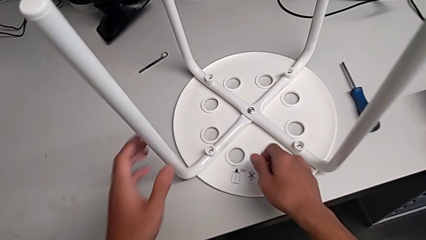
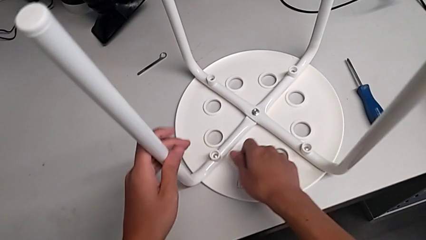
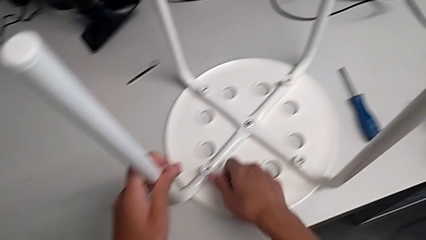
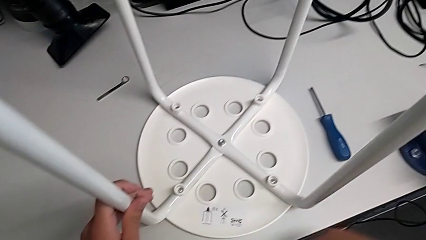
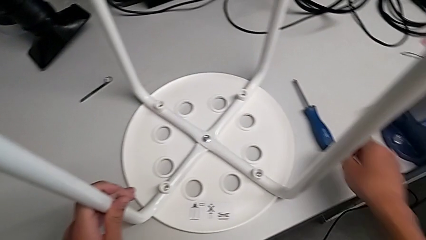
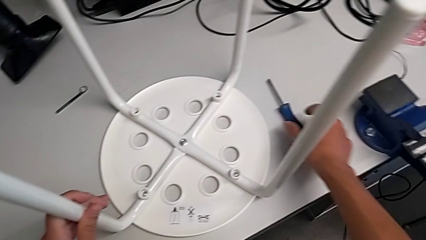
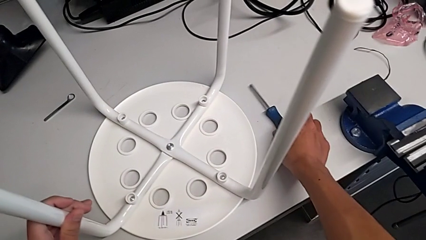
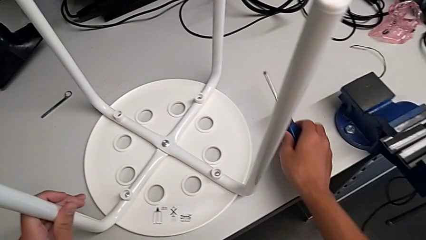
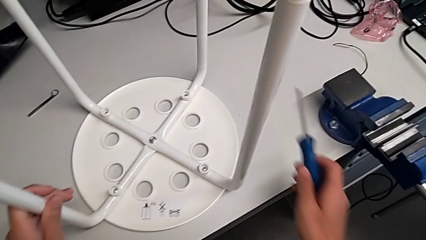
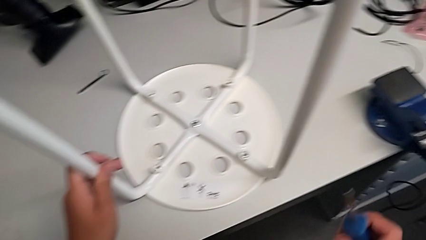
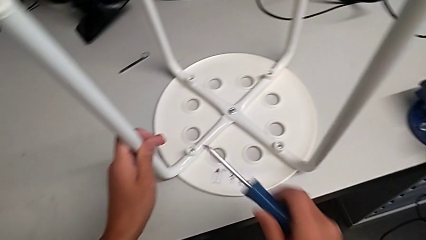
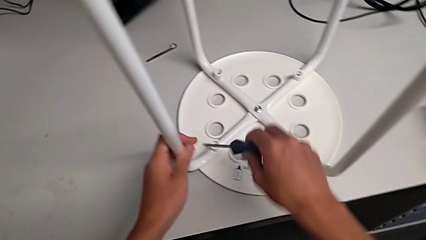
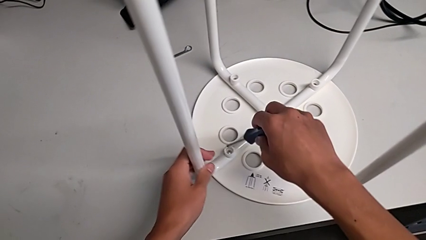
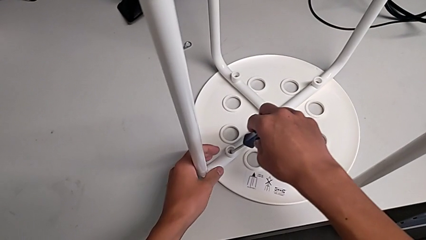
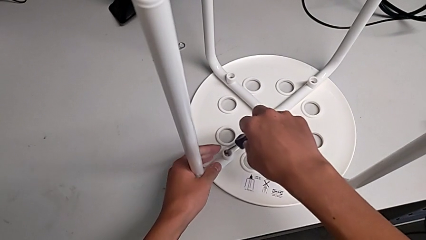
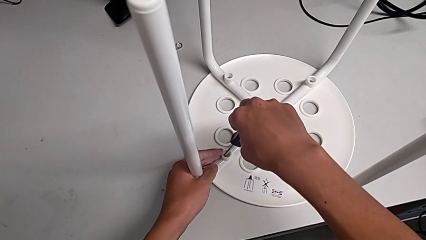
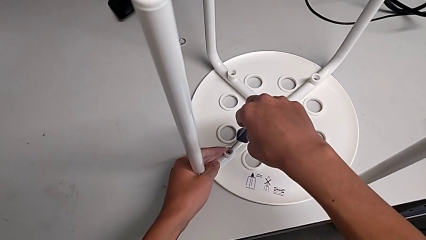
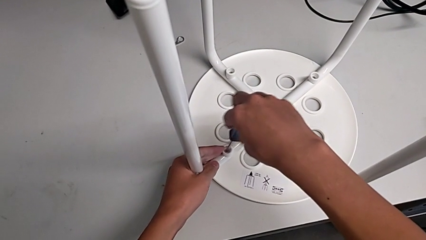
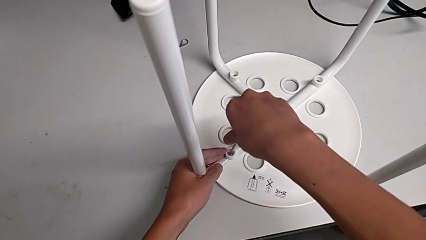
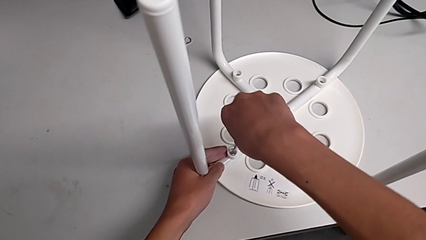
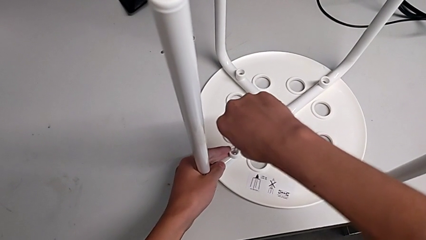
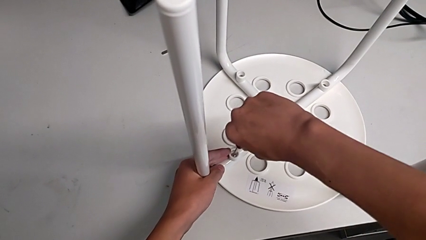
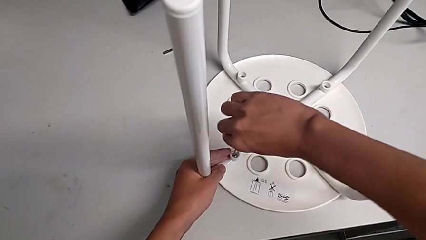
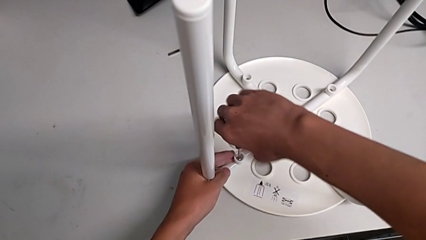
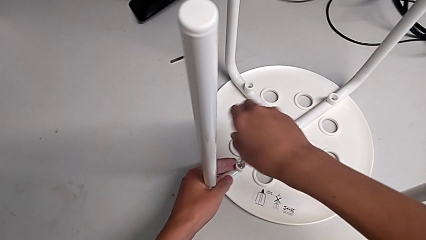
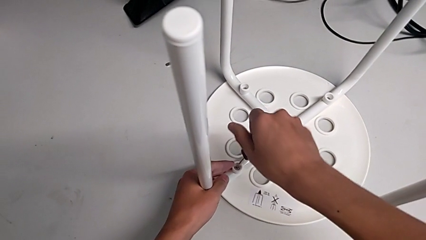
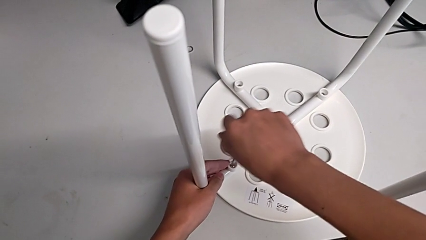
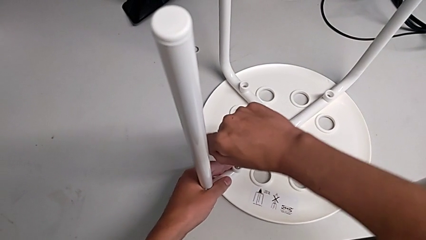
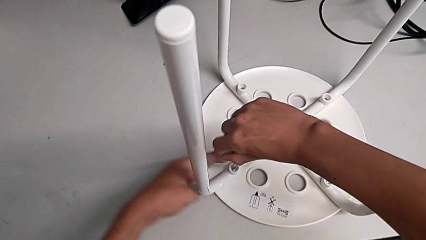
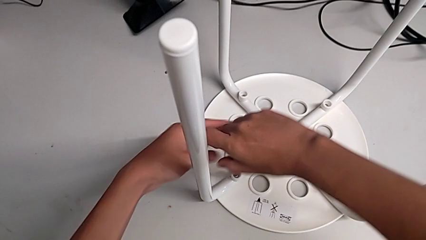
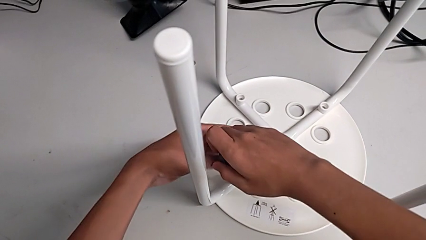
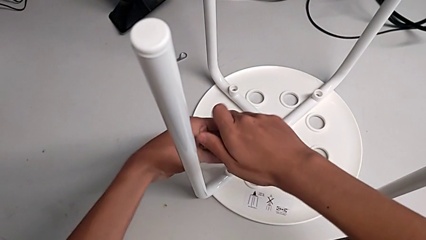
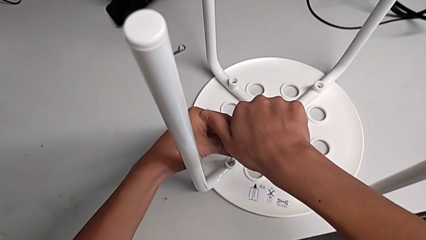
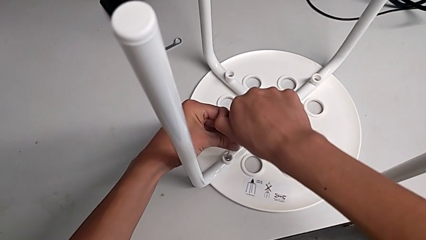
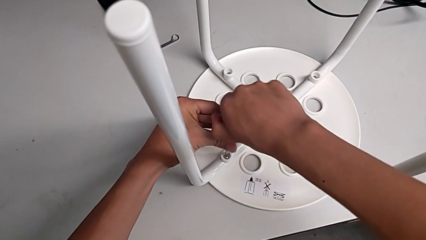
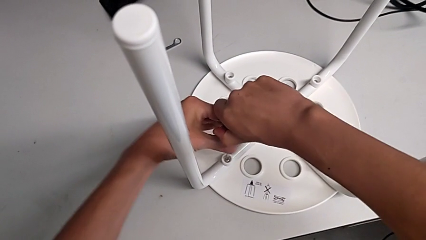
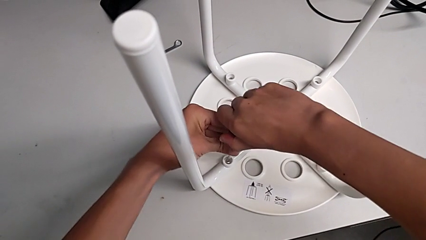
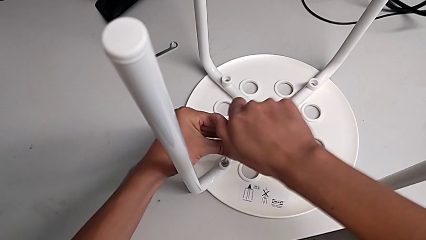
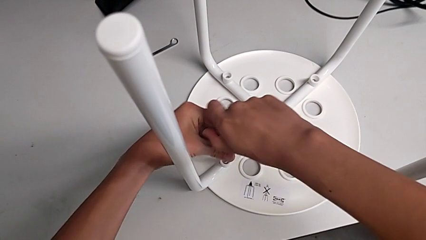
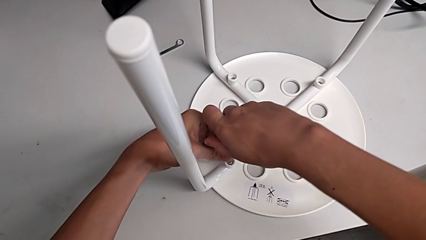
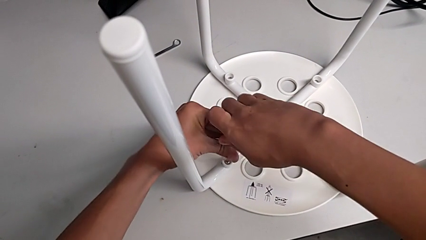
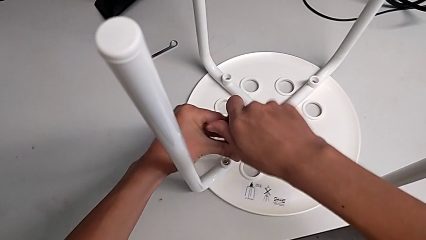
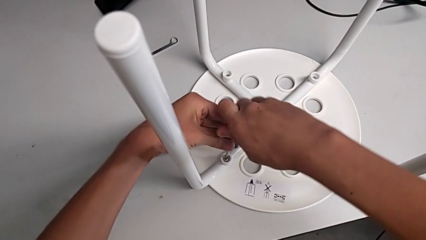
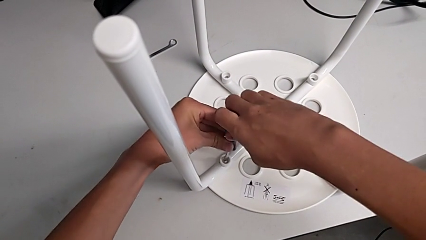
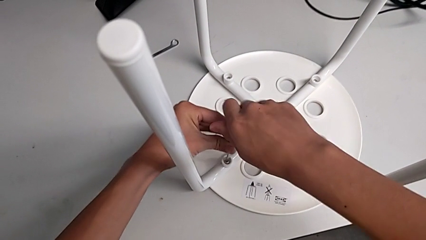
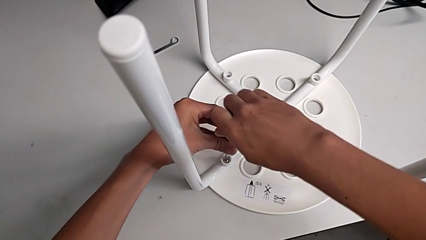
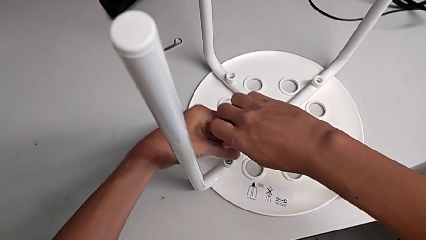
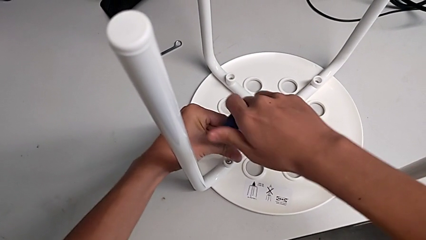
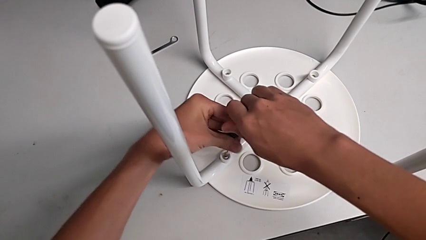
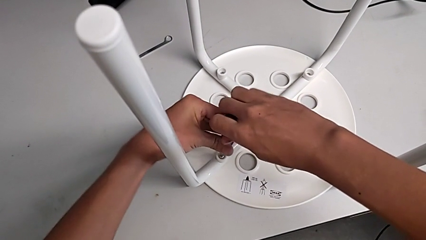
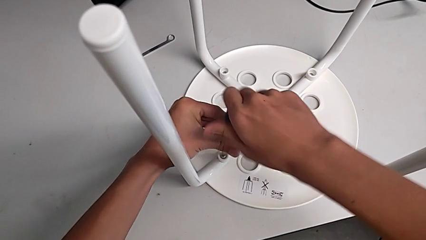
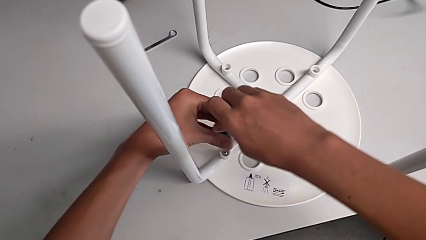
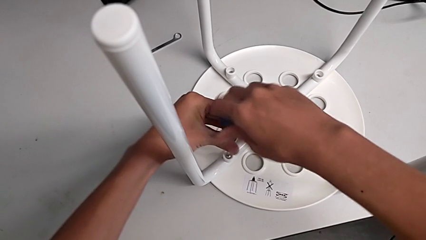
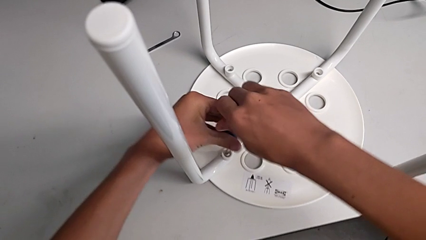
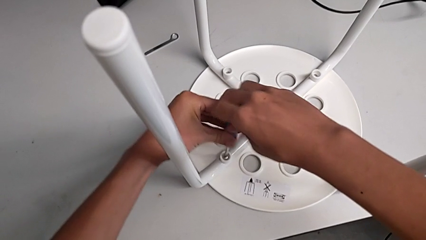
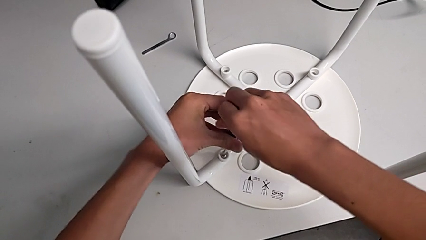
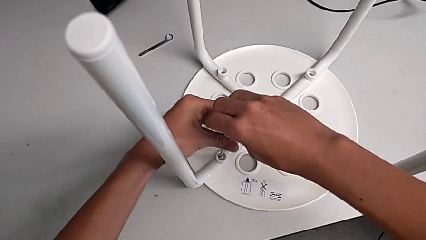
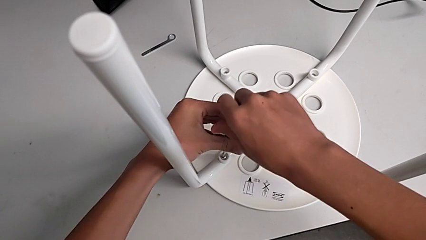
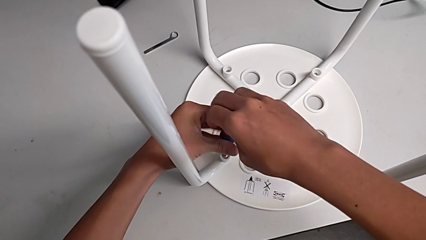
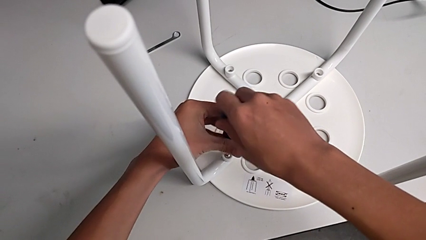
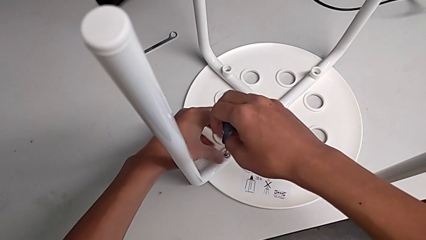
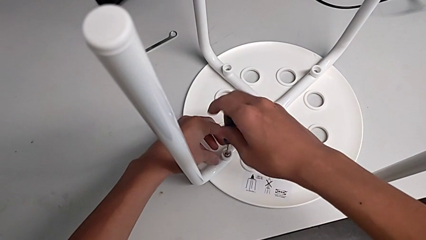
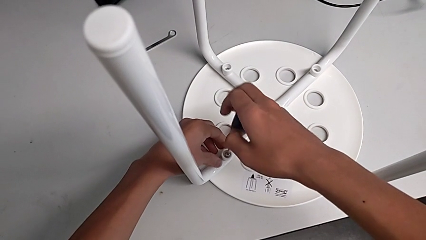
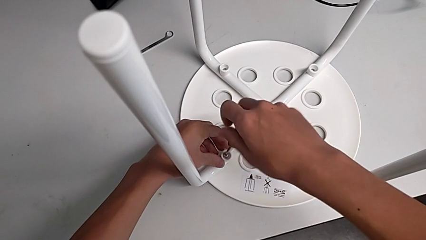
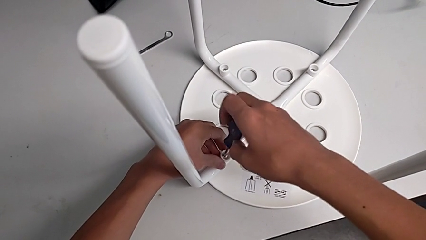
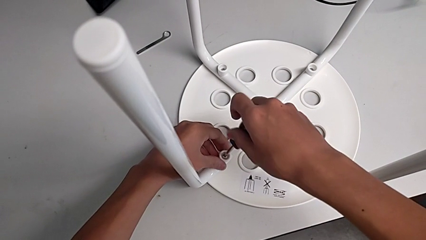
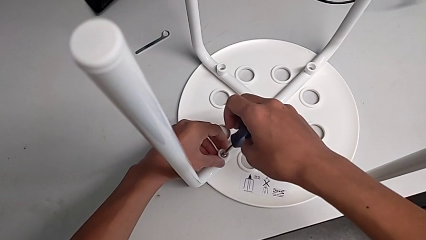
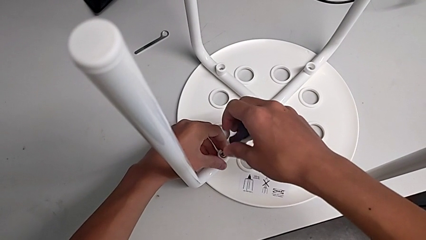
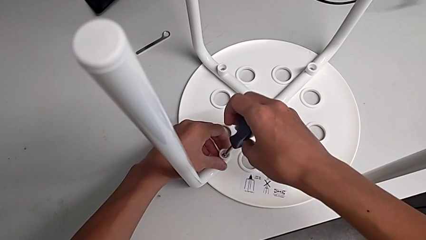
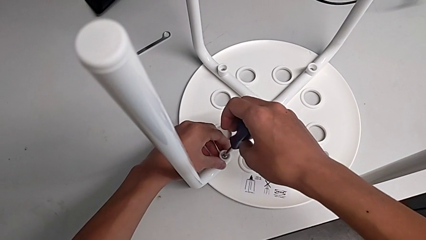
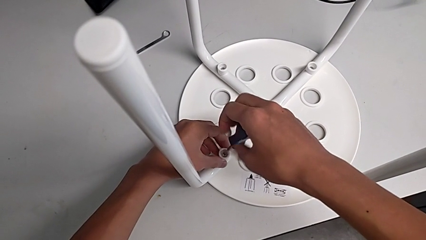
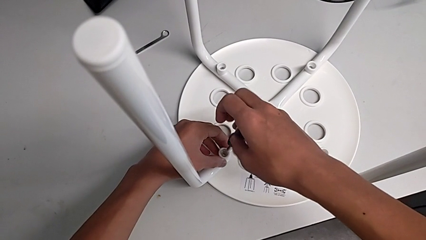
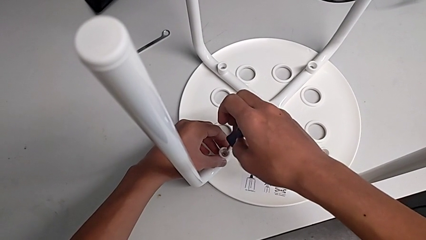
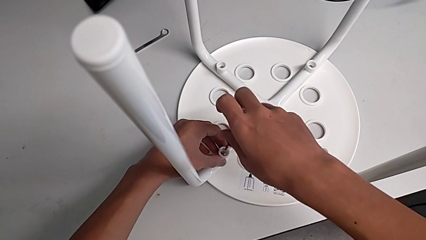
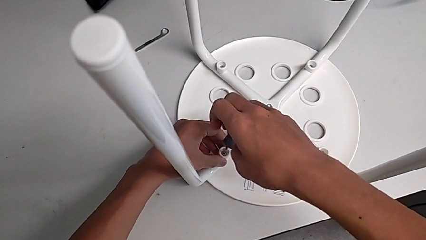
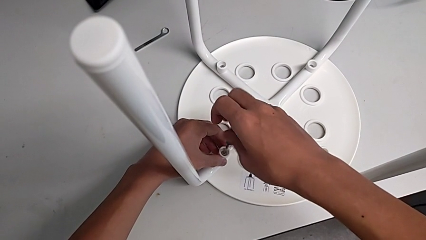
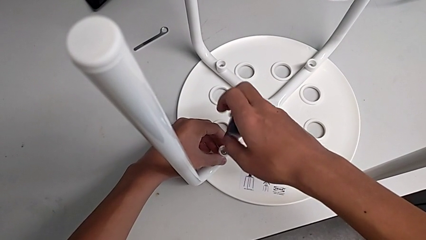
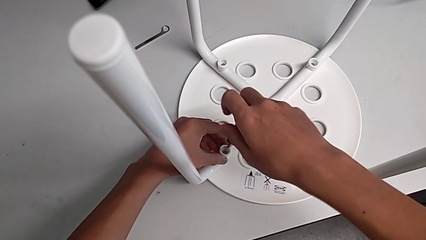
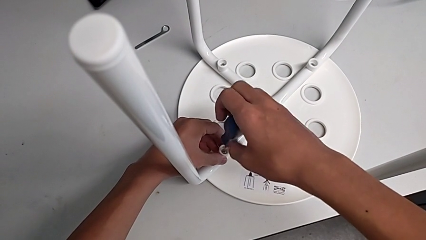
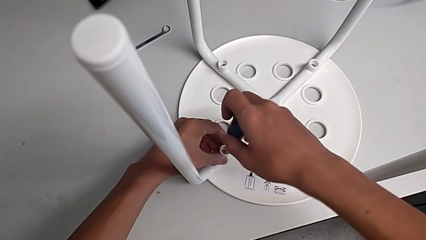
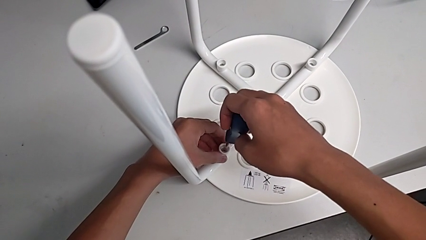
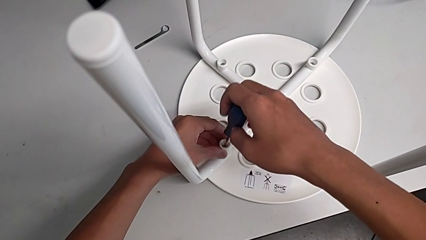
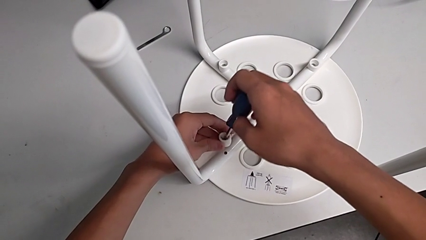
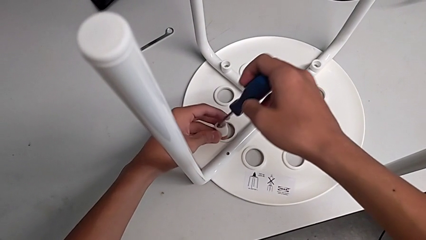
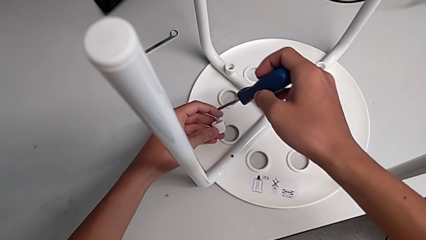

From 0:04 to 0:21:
The camera wearer is disassembling the screws of the legs. They grab the screwdriver, insert it, unscrew the first screw with the right hand and grab the first washer with the left hand.
